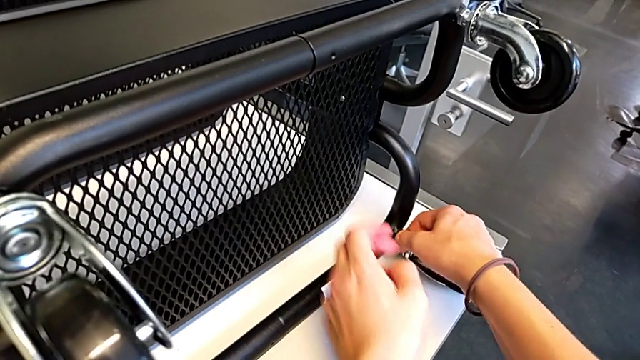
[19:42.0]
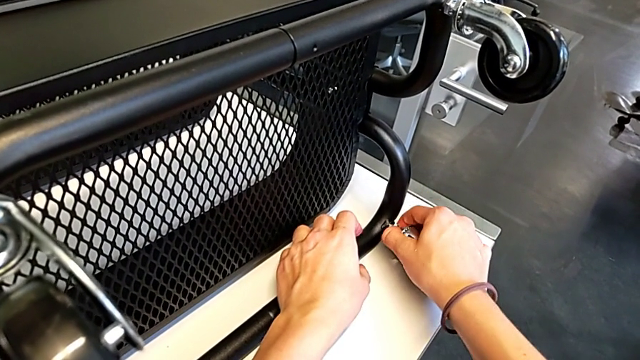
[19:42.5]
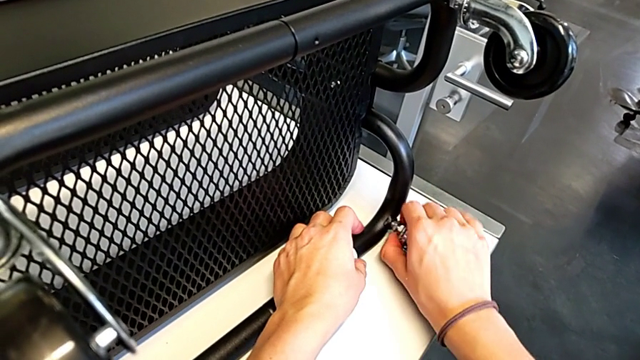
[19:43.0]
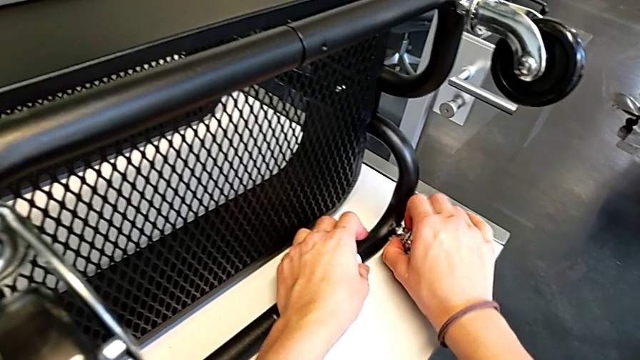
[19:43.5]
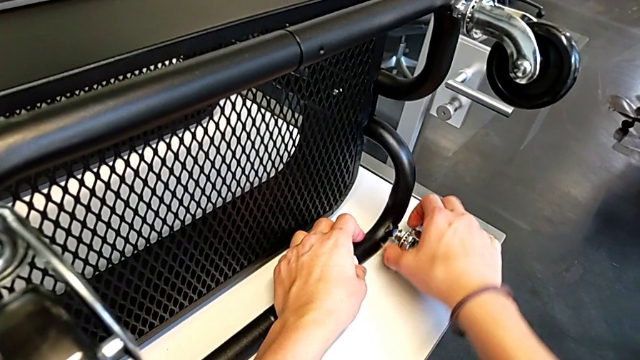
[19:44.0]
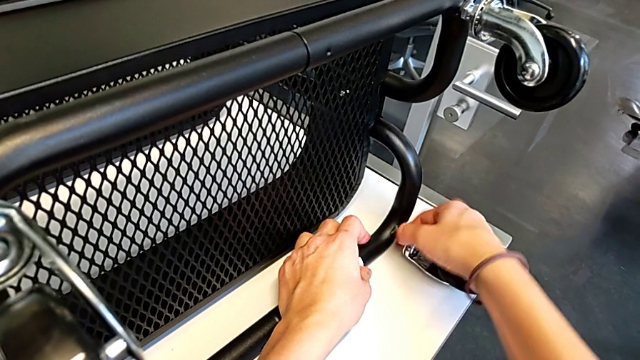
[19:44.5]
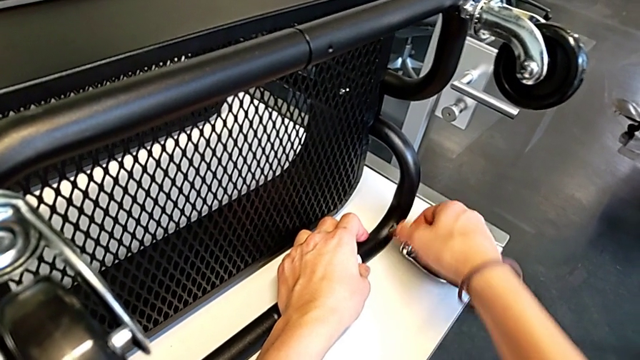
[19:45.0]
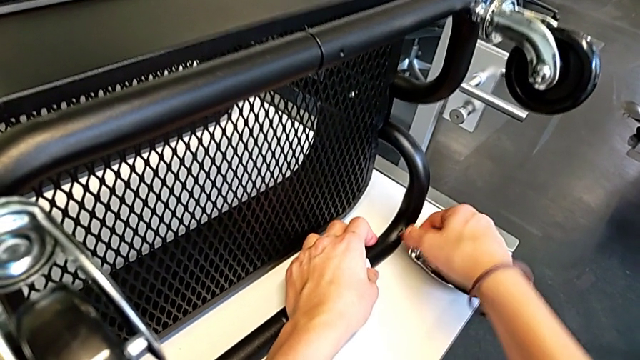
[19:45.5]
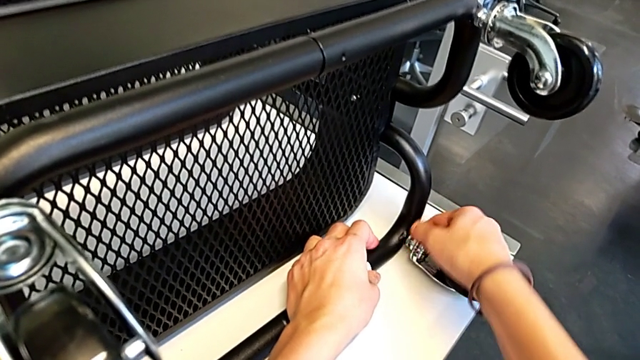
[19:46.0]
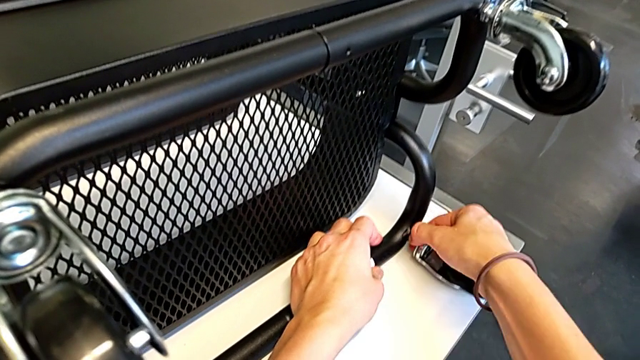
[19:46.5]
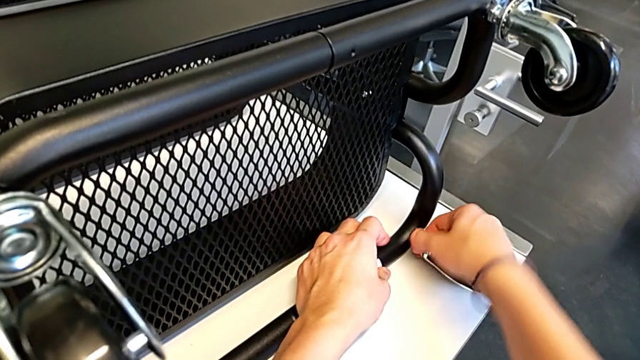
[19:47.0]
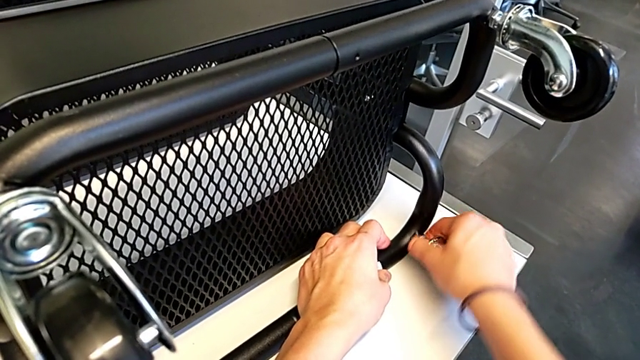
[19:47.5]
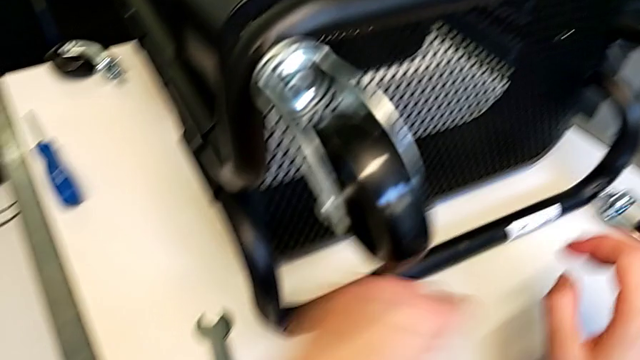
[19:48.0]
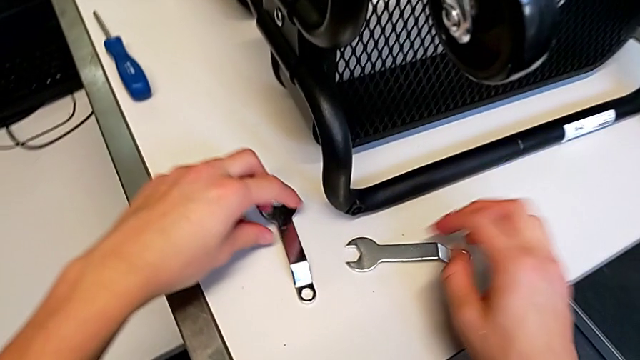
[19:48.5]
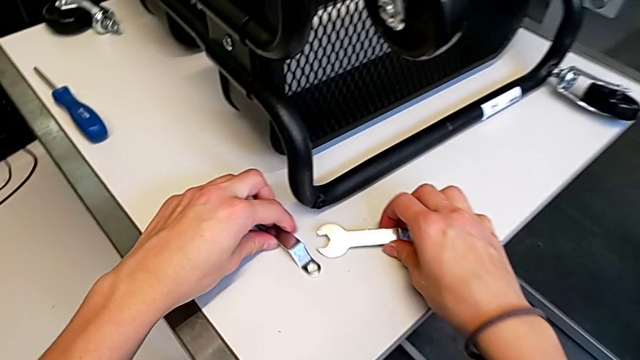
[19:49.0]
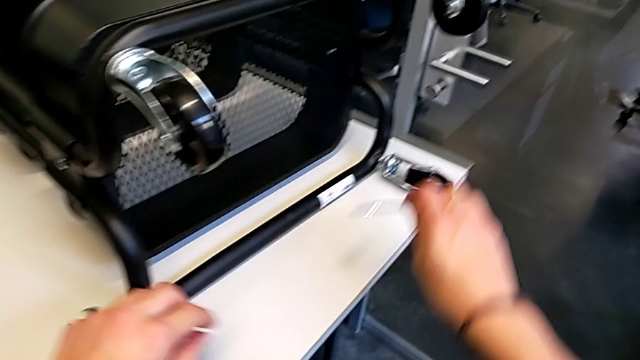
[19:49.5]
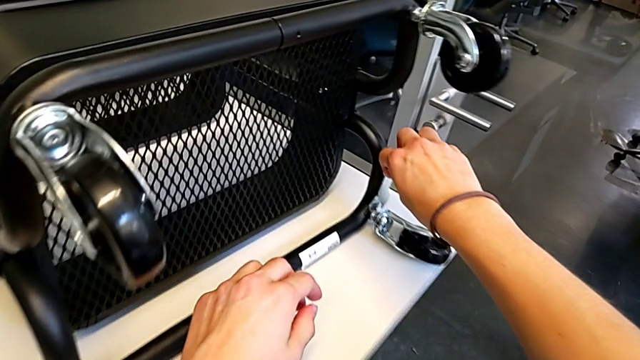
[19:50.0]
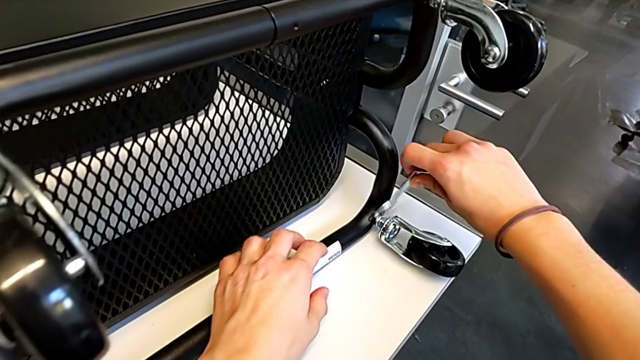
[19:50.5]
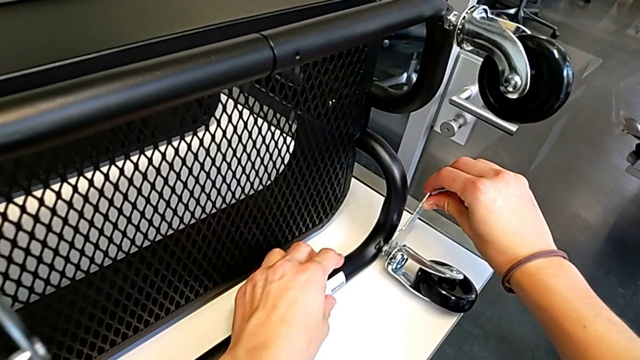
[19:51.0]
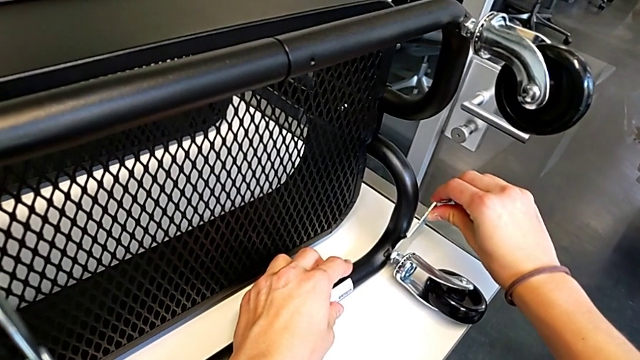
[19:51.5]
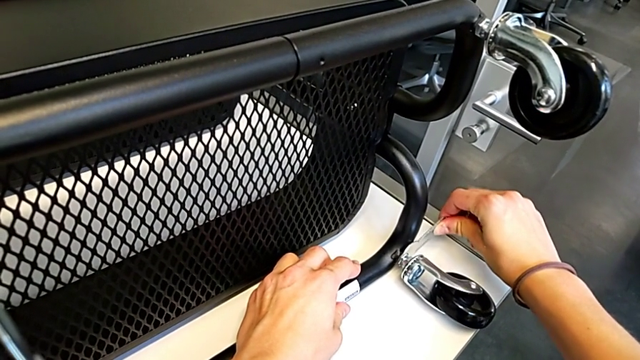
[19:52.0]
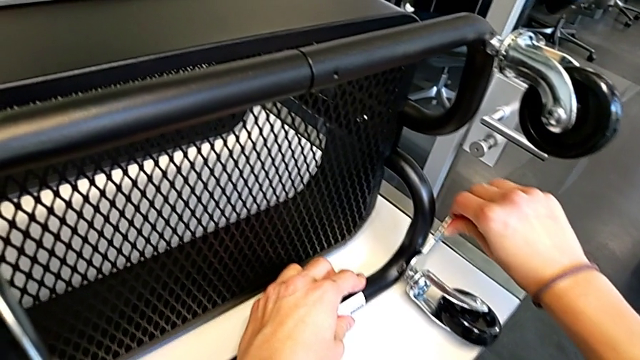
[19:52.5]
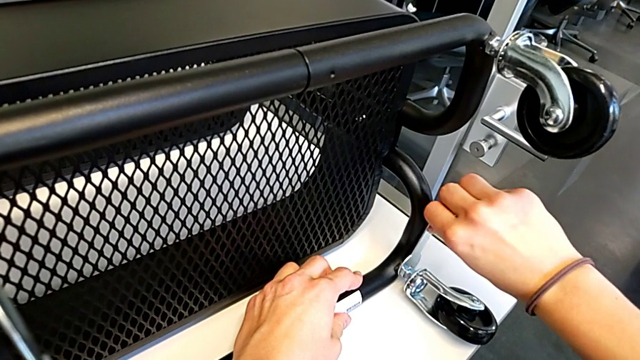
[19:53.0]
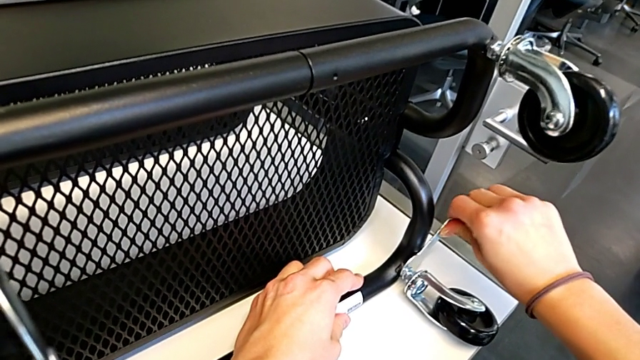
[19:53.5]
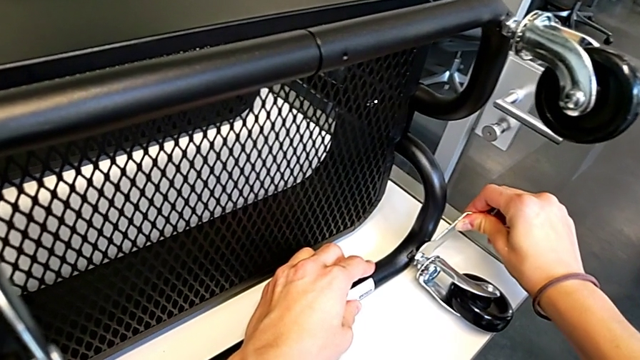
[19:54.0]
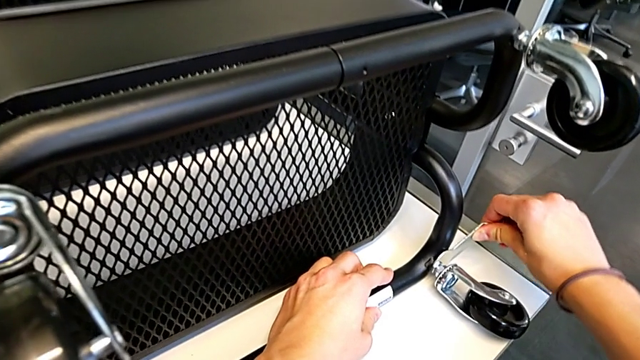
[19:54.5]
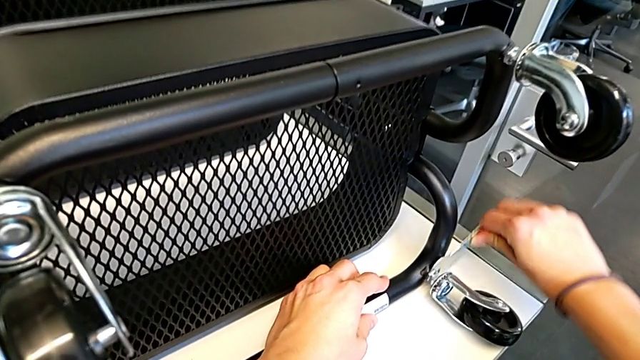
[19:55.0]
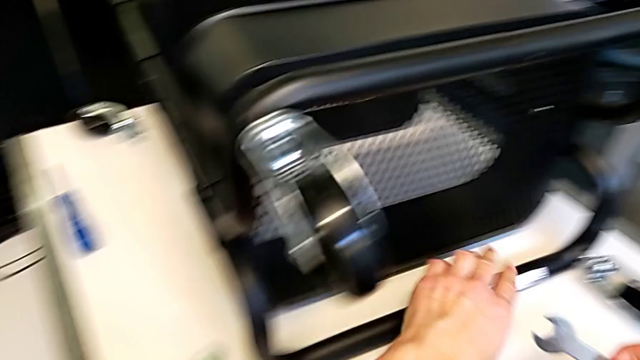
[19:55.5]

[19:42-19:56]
The camera wearer is screwing the third wheel into place. They keep screwing the wheel, grab the hexagonal wrench, insert it and screw the wheel.

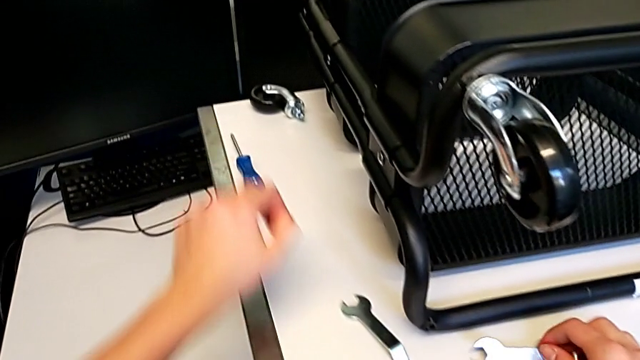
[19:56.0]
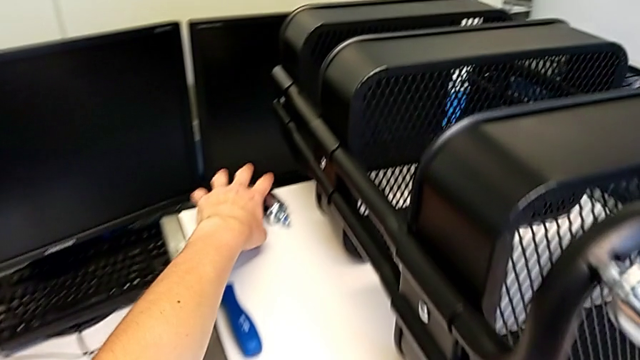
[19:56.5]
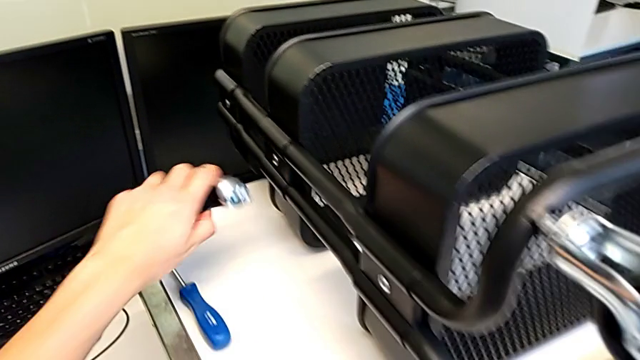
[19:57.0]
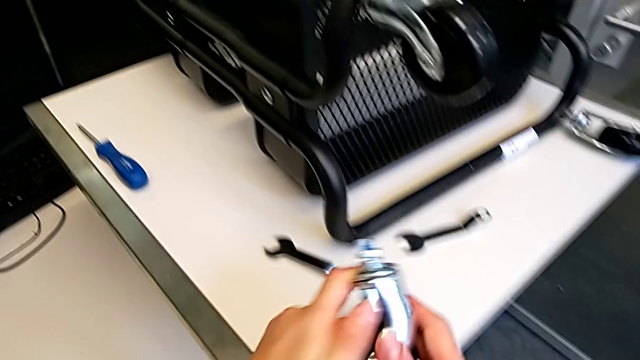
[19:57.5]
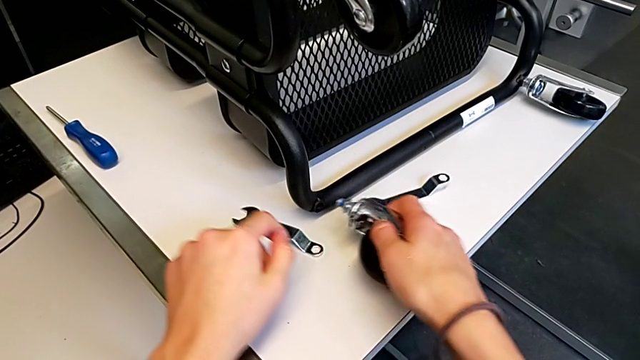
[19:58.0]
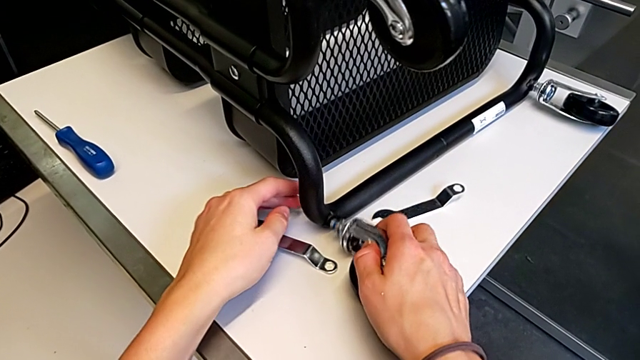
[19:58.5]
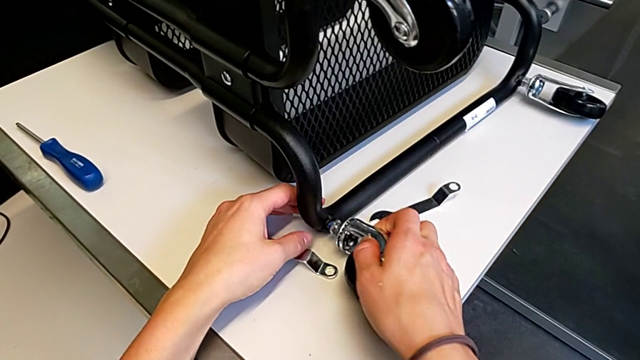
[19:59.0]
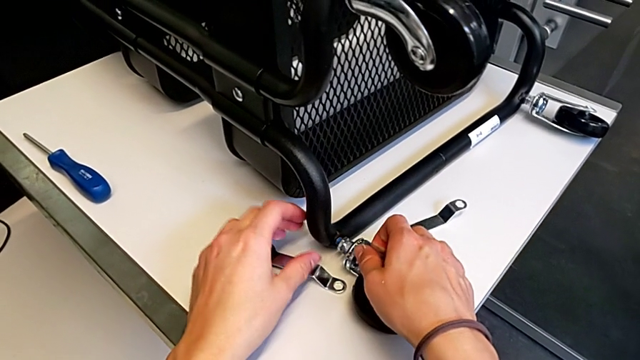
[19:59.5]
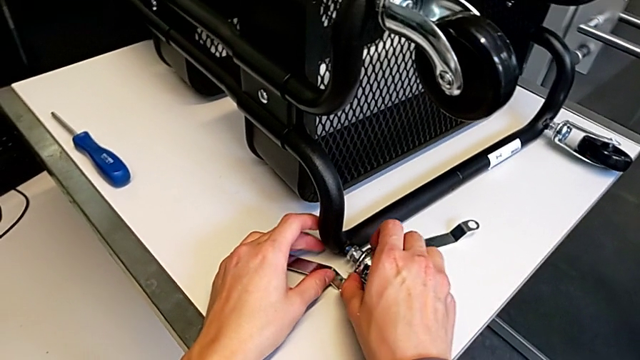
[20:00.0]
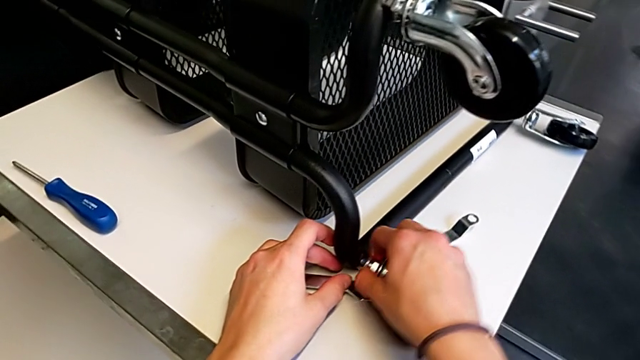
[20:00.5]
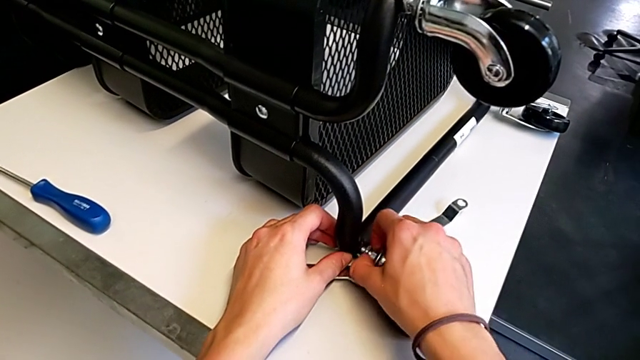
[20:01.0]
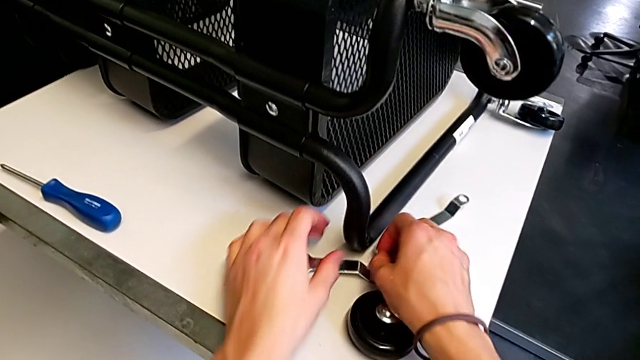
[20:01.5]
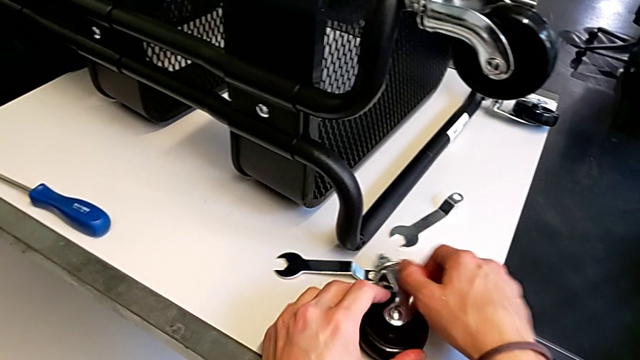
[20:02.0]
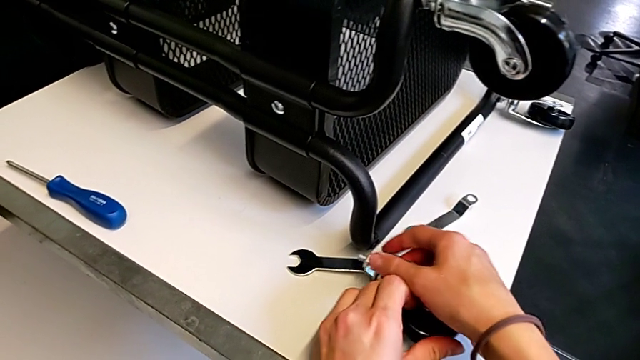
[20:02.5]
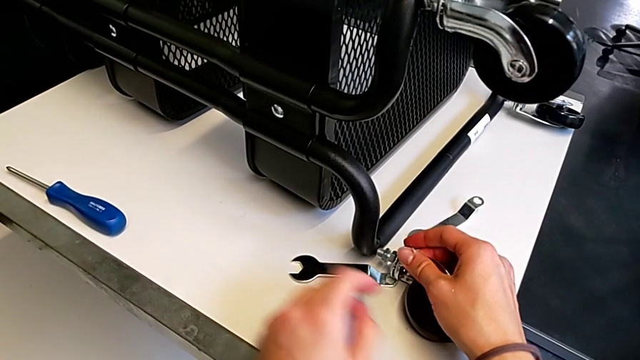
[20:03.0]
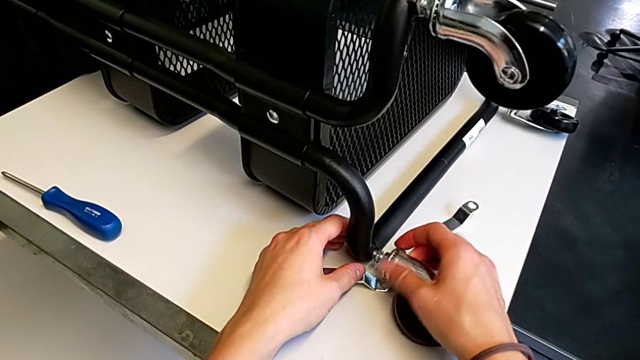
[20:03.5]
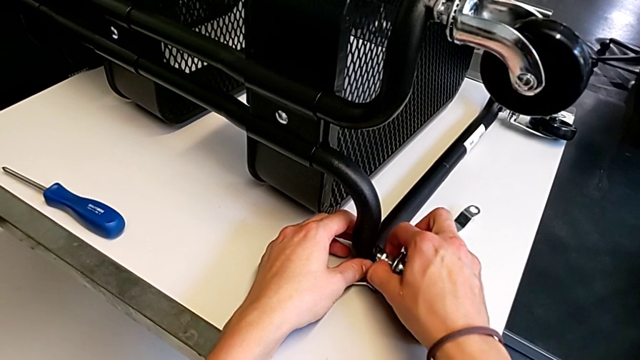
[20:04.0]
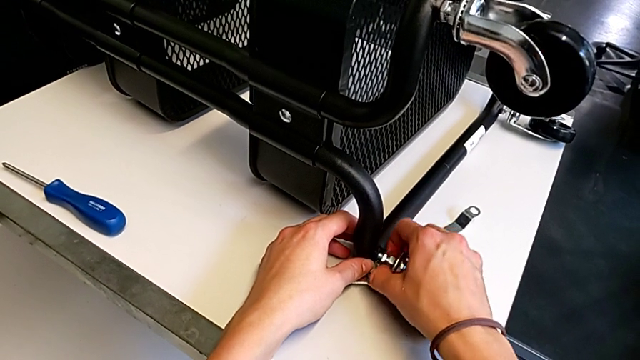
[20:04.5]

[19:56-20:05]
The camera wearer is screwing the fourth wheel on. They grab the wheel, insert it, drop it and begin to screw the wheel.
